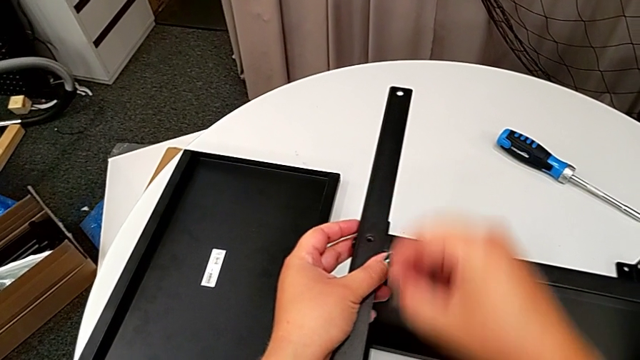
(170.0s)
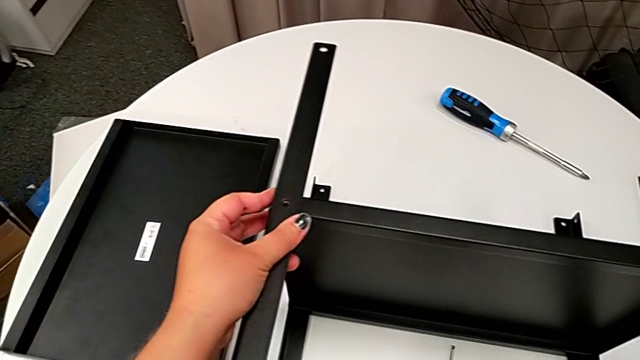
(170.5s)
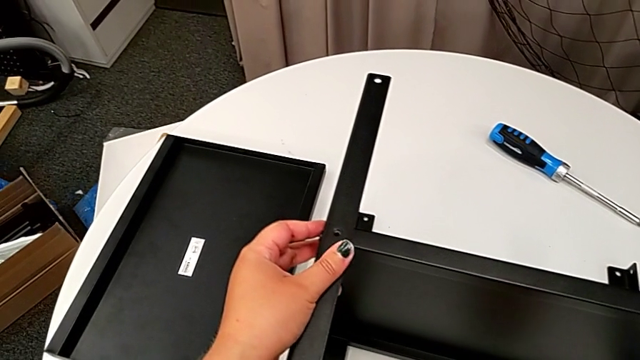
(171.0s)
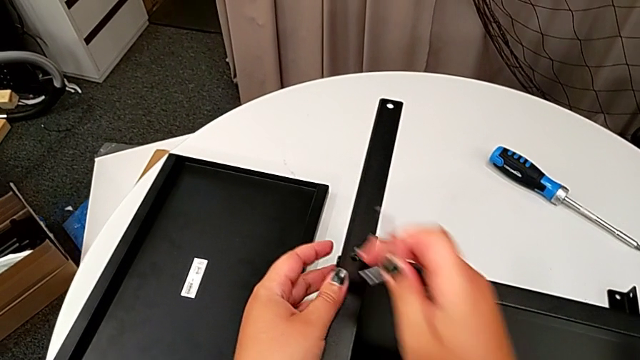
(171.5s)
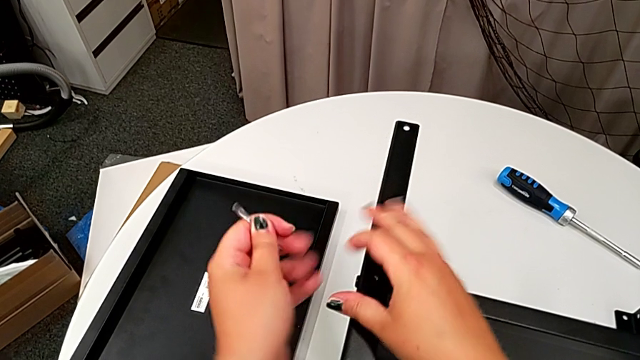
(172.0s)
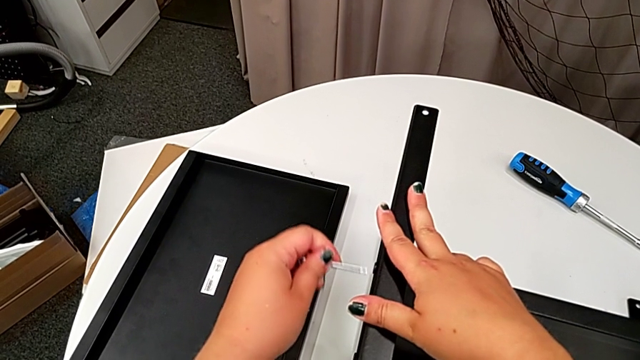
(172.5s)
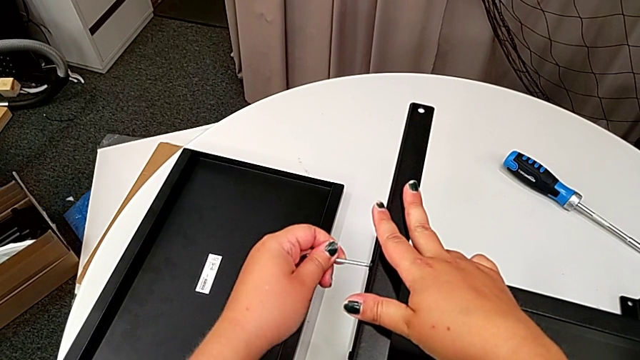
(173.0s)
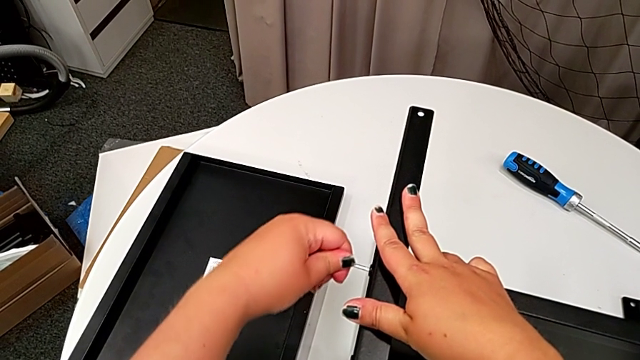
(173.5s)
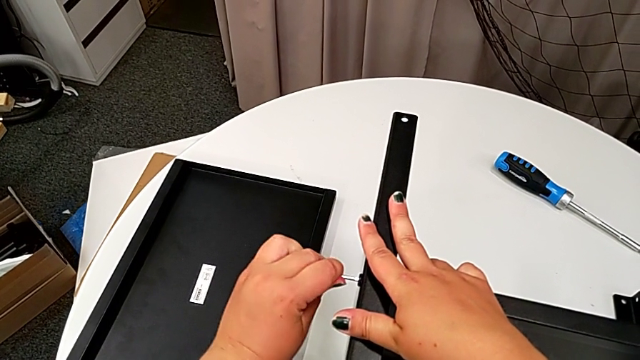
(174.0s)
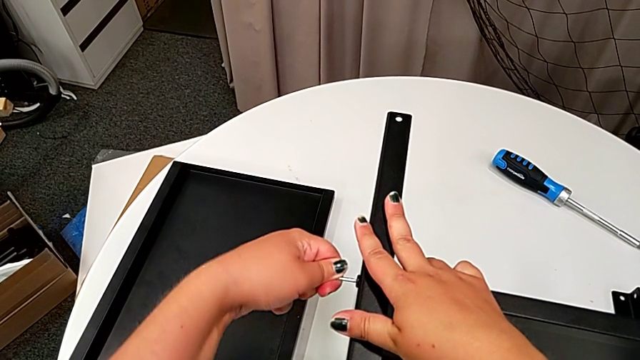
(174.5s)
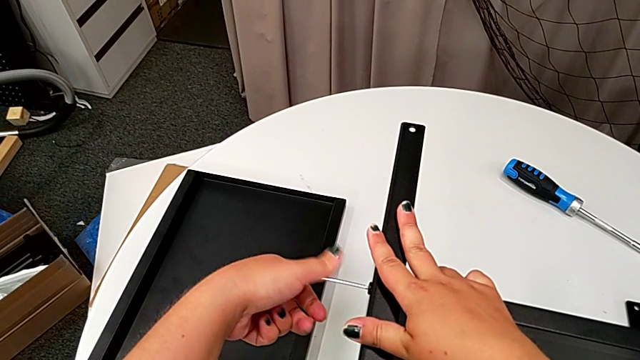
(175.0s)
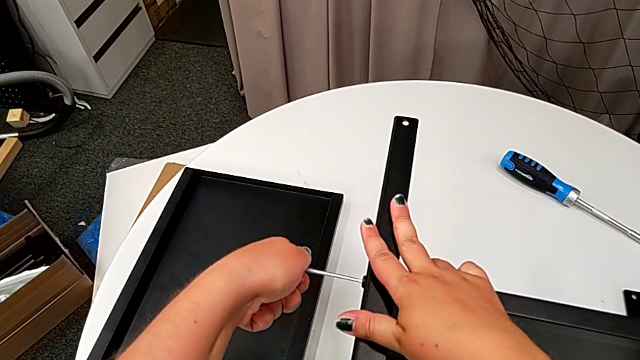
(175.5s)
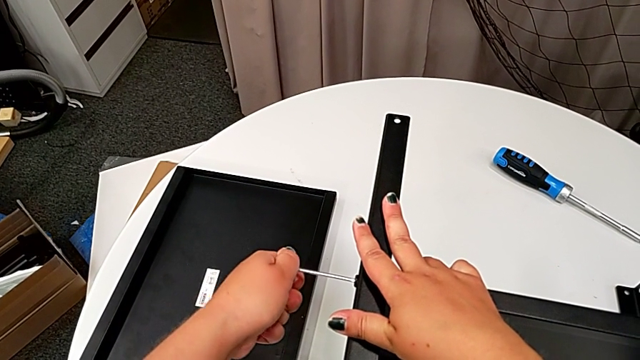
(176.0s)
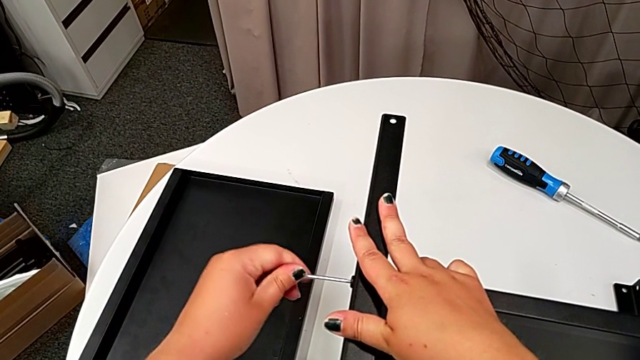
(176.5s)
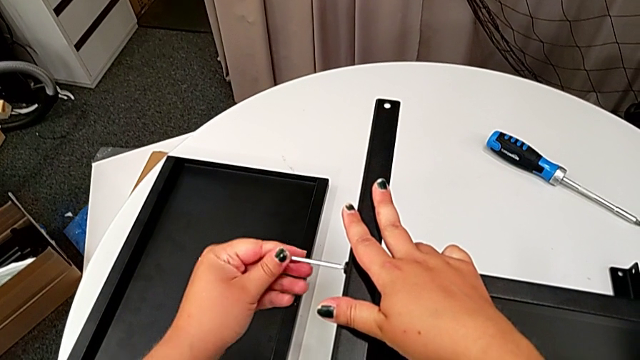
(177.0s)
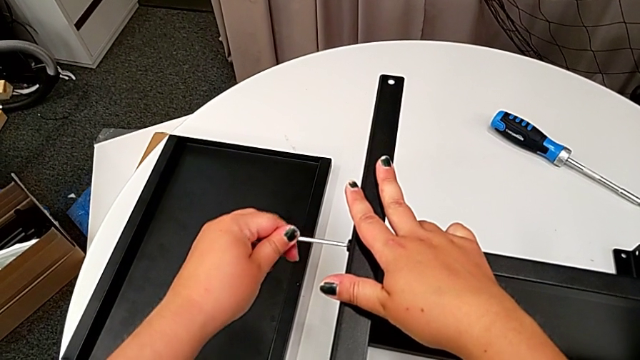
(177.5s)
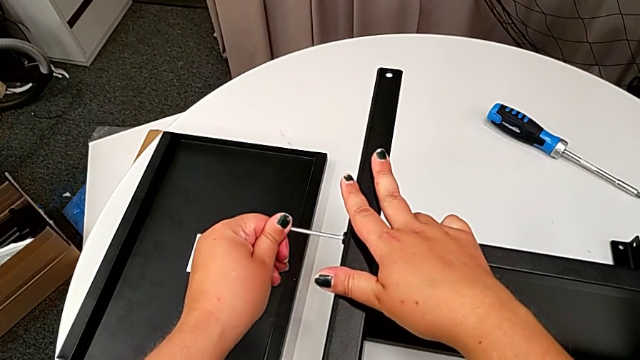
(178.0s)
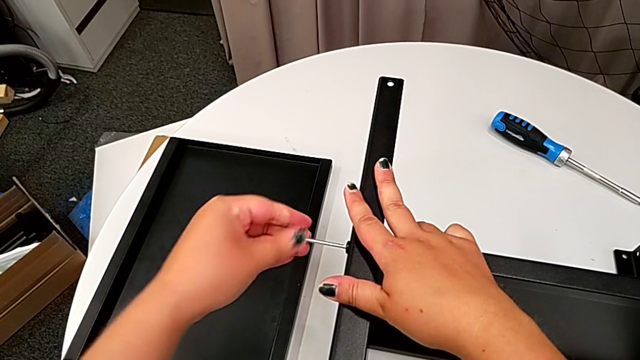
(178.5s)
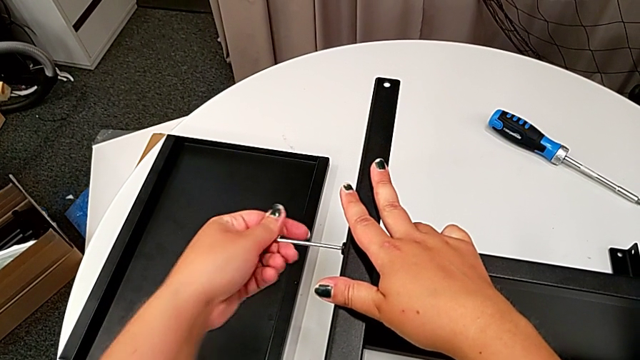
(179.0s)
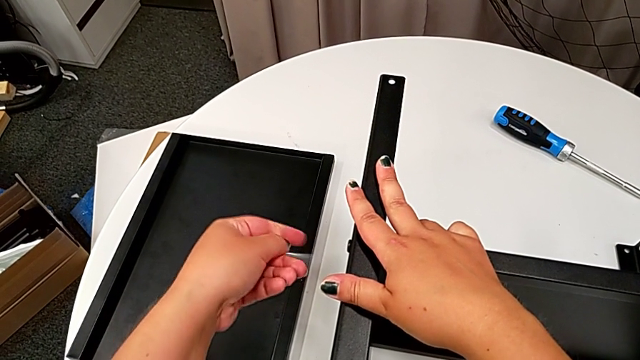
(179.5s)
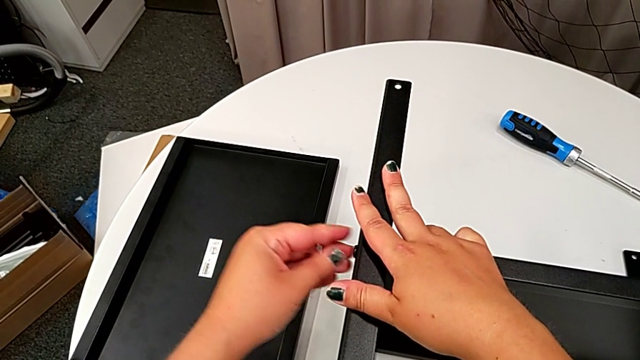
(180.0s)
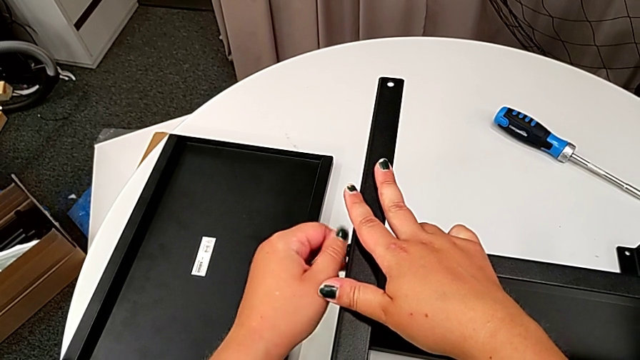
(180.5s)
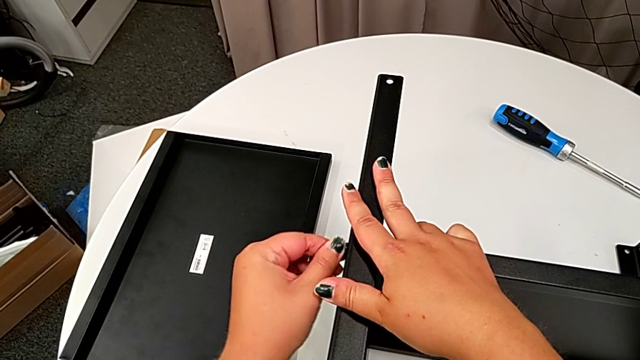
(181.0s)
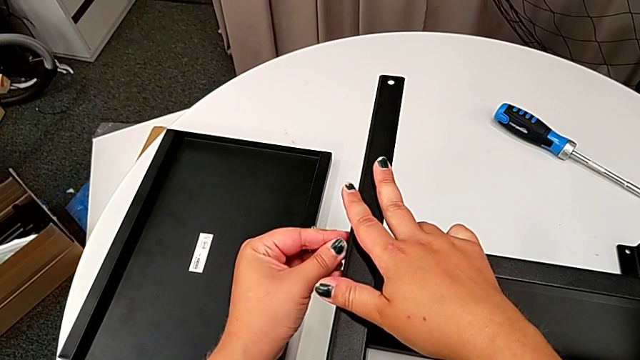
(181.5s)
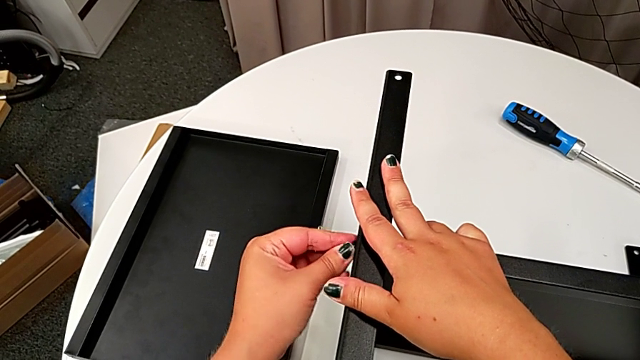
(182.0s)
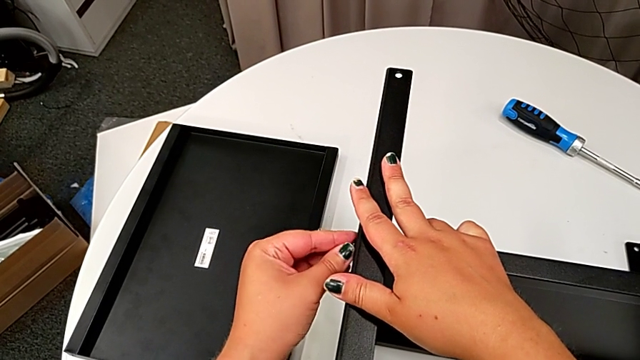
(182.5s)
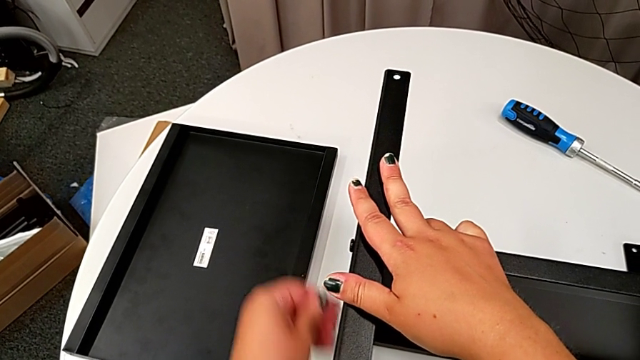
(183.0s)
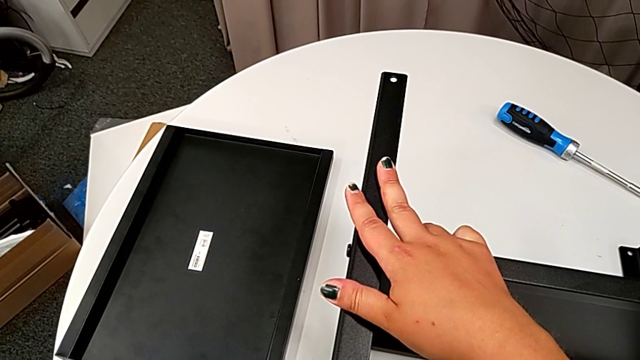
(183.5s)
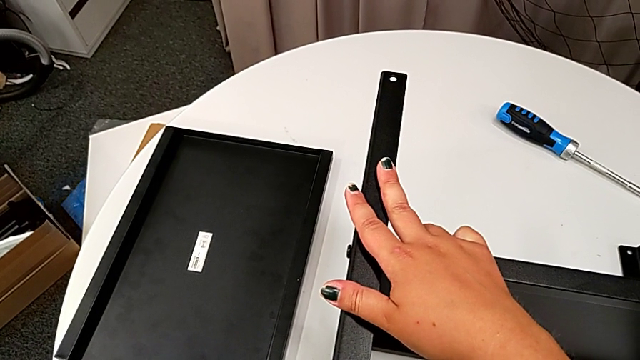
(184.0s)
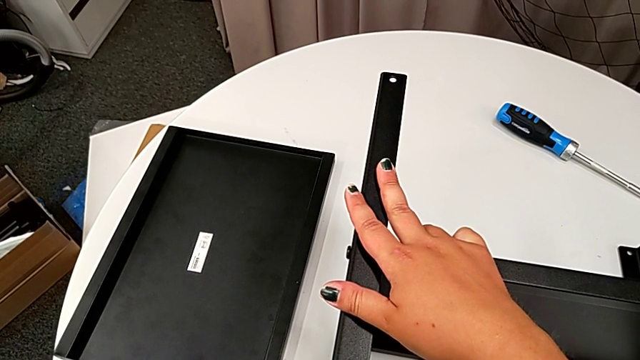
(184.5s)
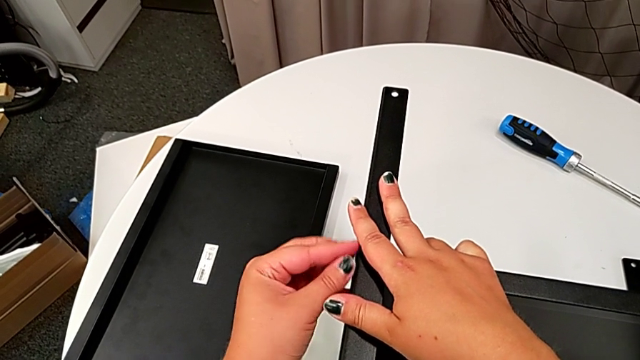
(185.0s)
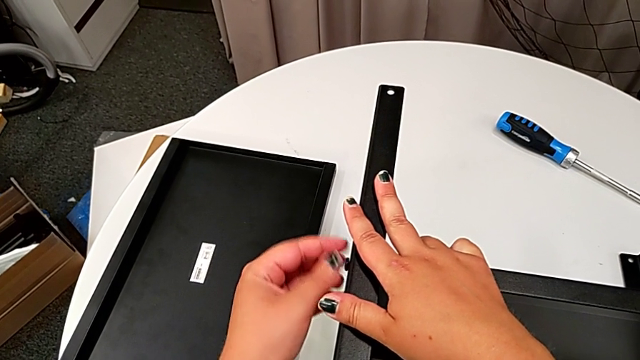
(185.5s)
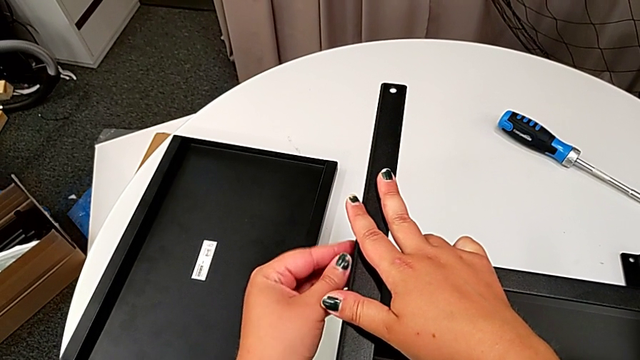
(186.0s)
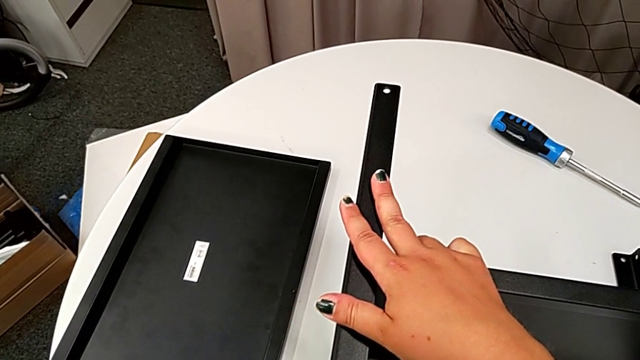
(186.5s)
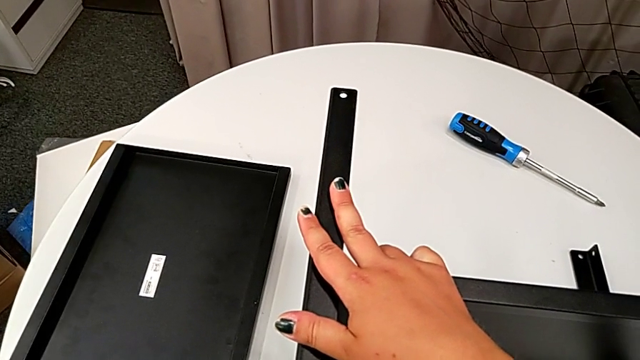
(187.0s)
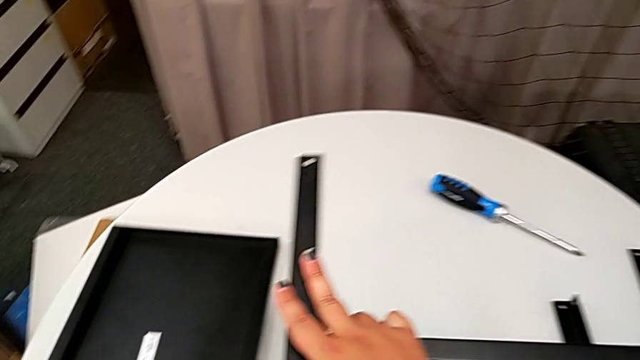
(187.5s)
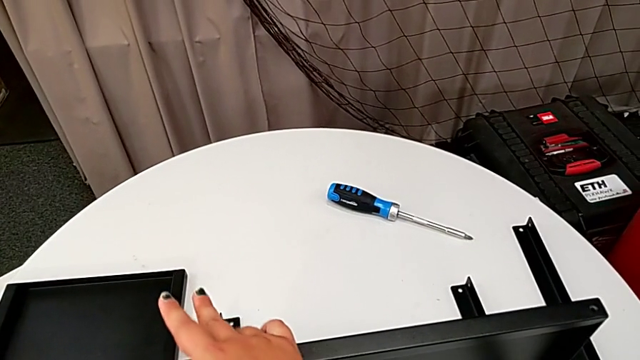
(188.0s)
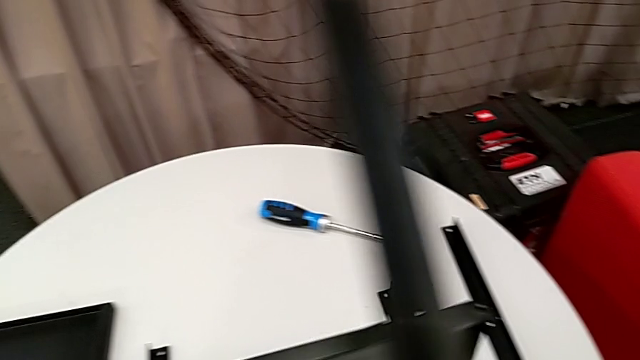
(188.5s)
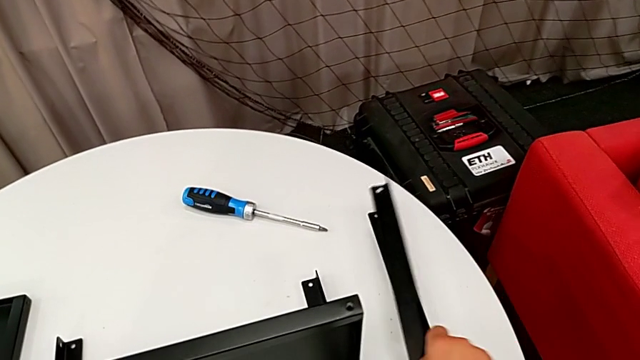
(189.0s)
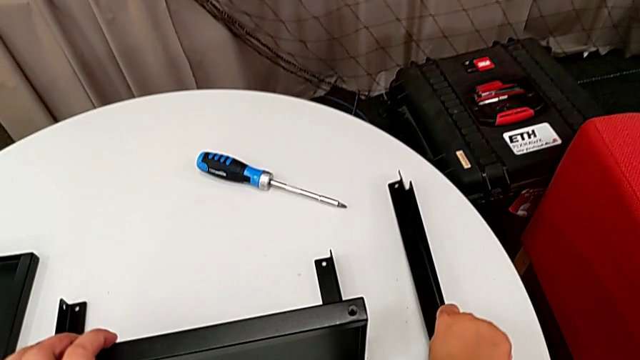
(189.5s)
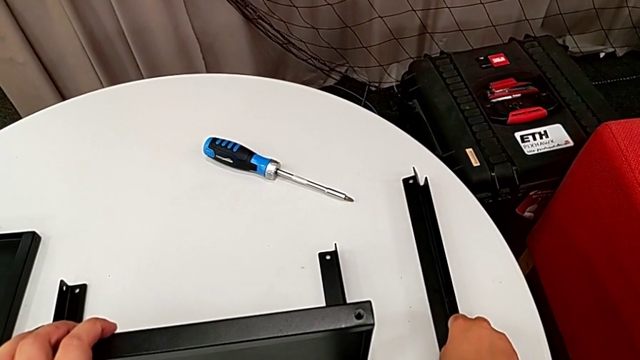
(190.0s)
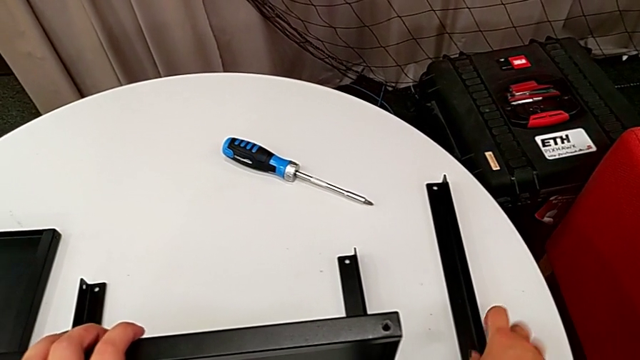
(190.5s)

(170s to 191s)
The camera wearer is disassembling the second leg. They place the hex socket head, grab the Allen wrench, approach the hex socket head, insert the Allen wrench, unscrew the hex socket head, withdraw the Allen wrench, unscrew the hex socket head, place the Allen wrench, unscrew the hex socket head, disassemble it, place it, disassemble the leg and place it.
